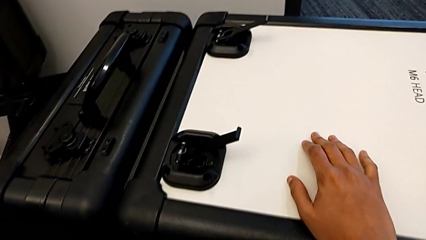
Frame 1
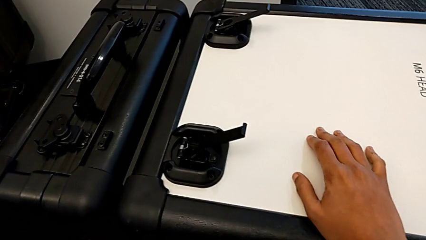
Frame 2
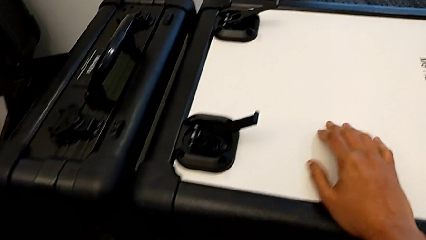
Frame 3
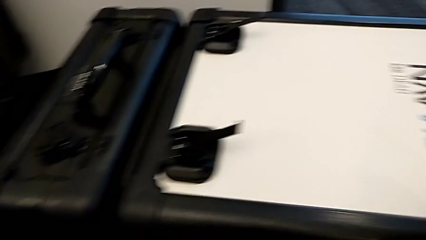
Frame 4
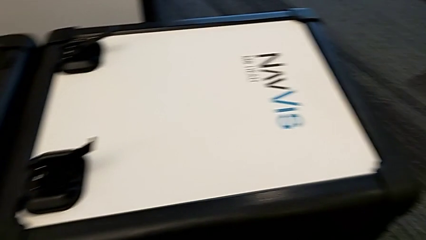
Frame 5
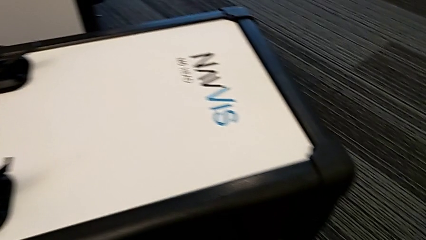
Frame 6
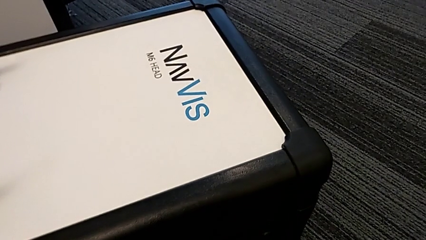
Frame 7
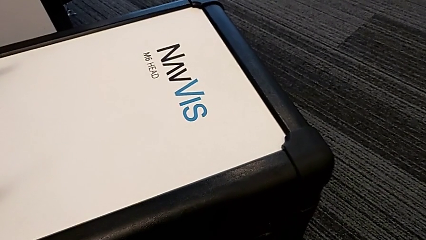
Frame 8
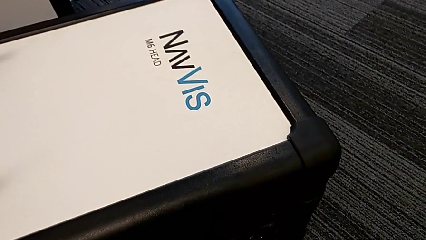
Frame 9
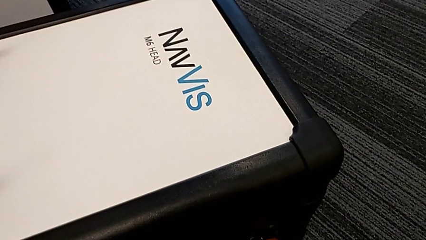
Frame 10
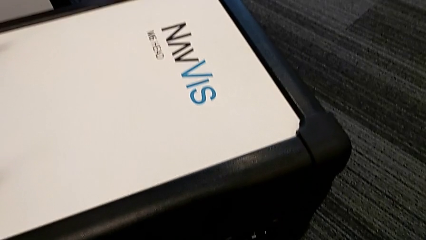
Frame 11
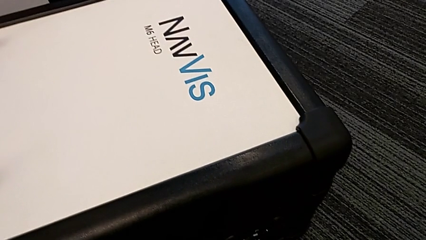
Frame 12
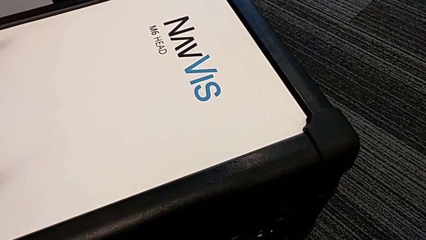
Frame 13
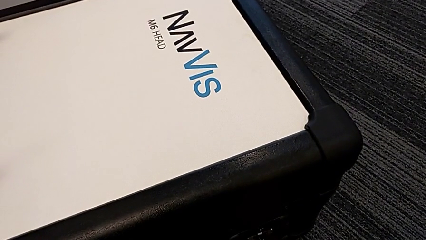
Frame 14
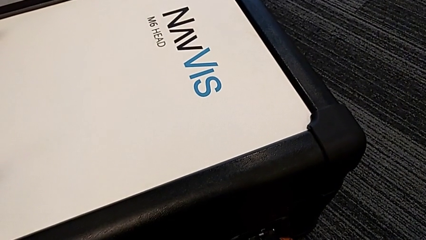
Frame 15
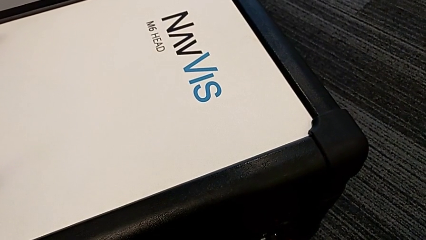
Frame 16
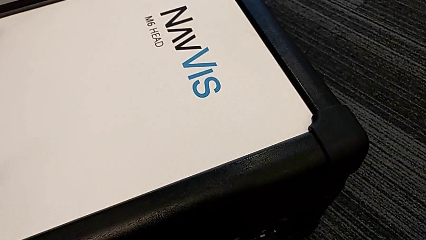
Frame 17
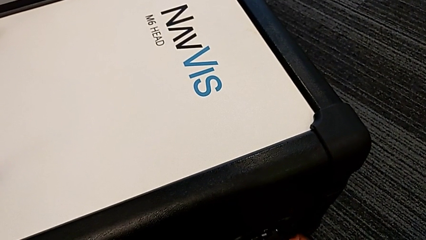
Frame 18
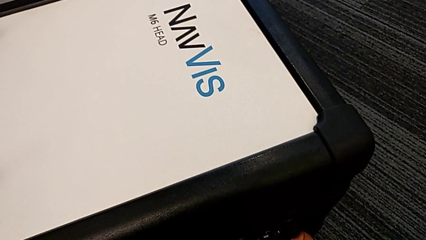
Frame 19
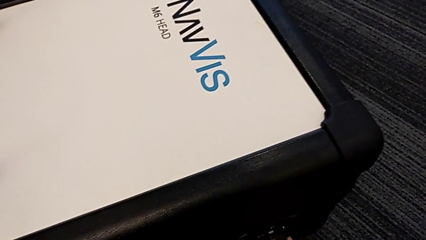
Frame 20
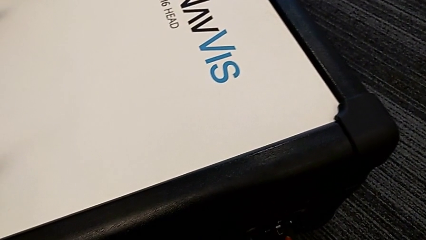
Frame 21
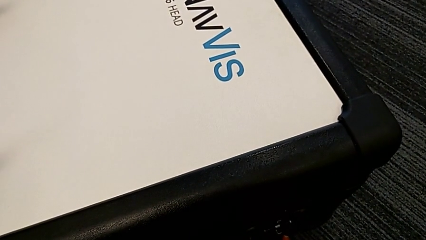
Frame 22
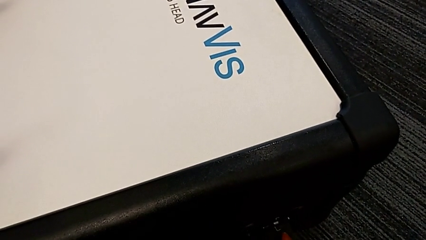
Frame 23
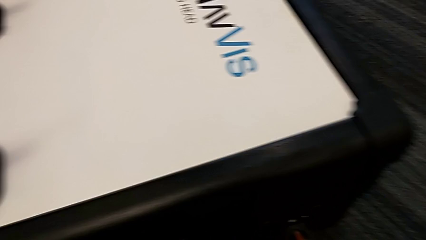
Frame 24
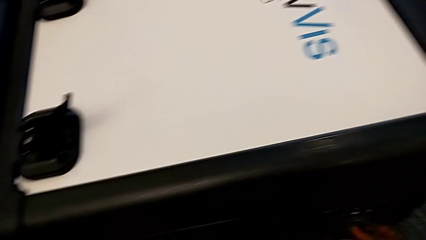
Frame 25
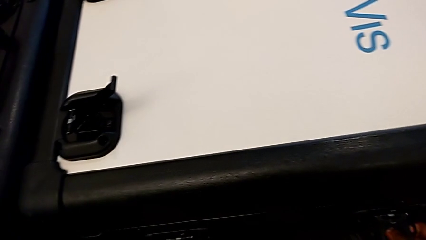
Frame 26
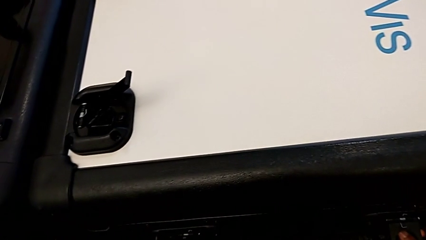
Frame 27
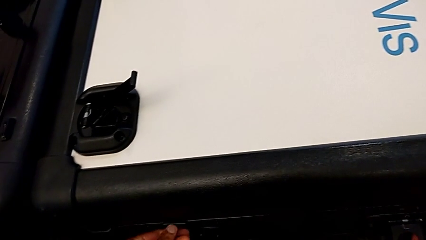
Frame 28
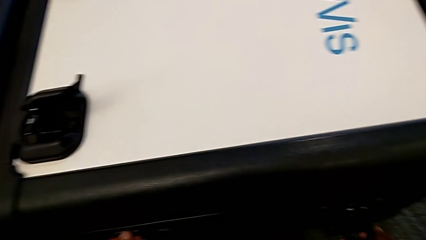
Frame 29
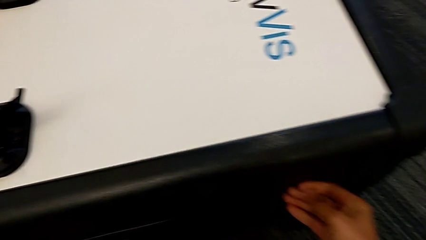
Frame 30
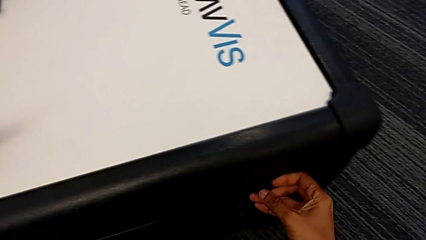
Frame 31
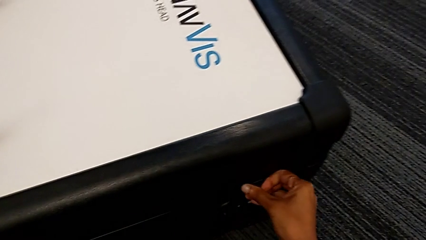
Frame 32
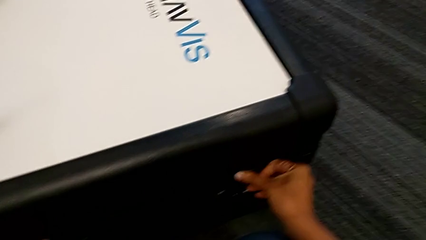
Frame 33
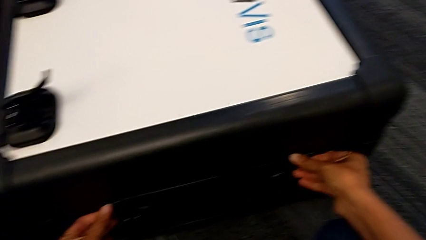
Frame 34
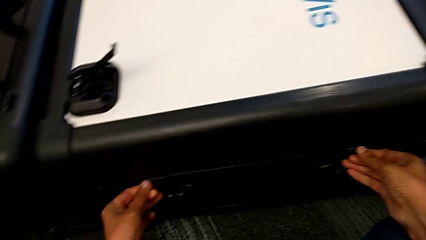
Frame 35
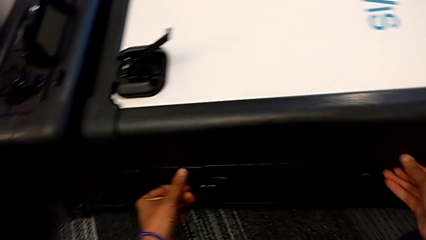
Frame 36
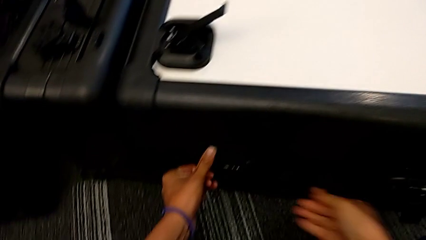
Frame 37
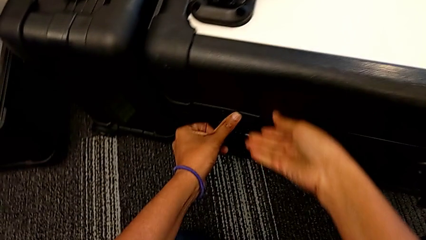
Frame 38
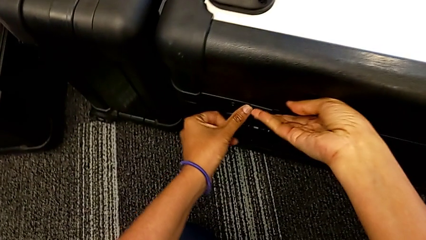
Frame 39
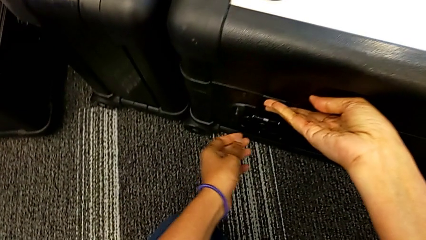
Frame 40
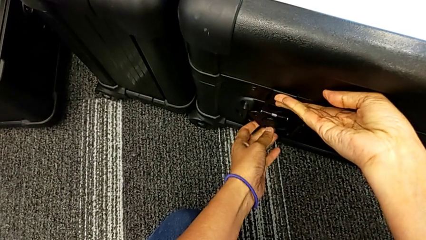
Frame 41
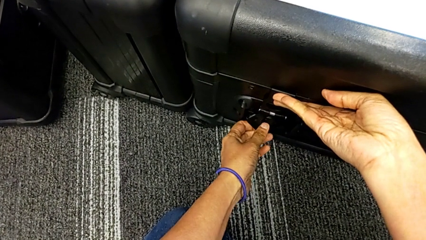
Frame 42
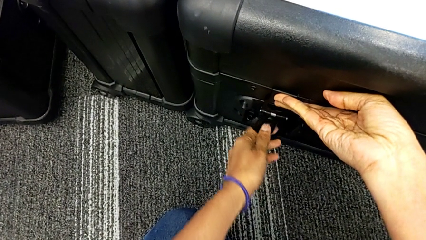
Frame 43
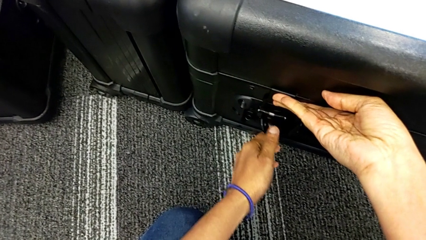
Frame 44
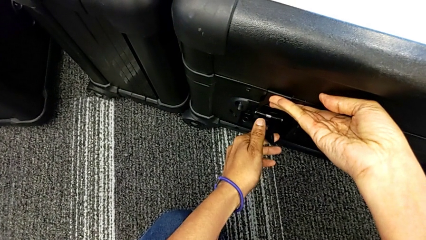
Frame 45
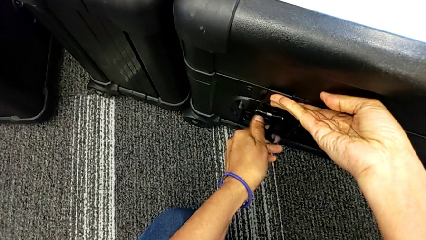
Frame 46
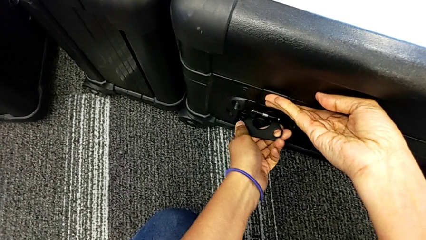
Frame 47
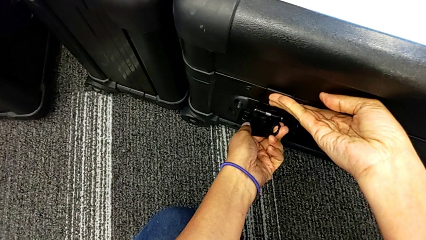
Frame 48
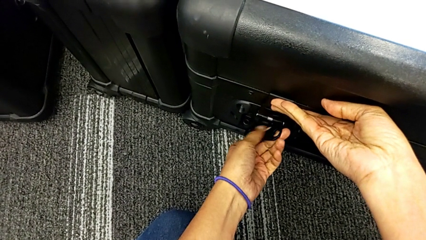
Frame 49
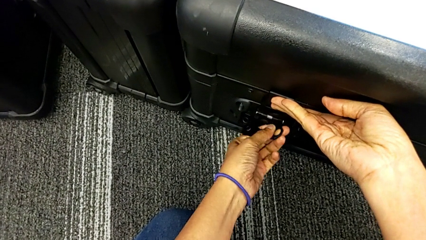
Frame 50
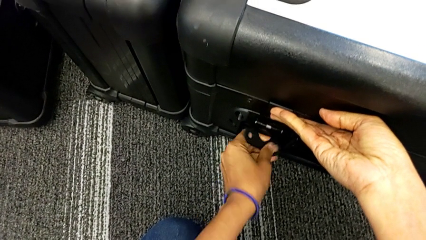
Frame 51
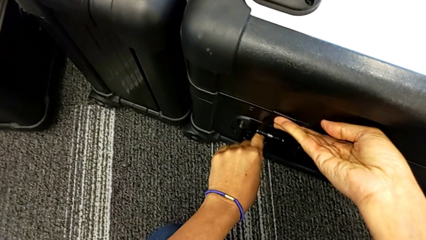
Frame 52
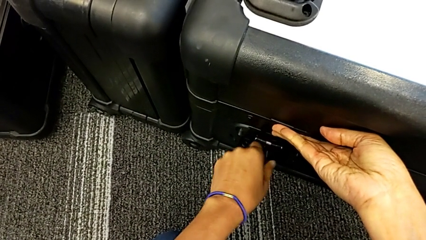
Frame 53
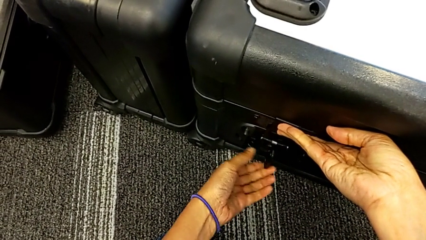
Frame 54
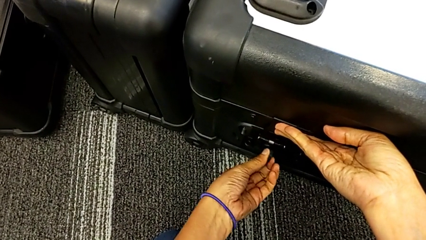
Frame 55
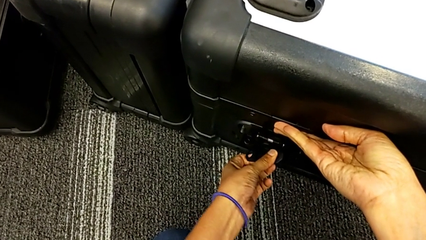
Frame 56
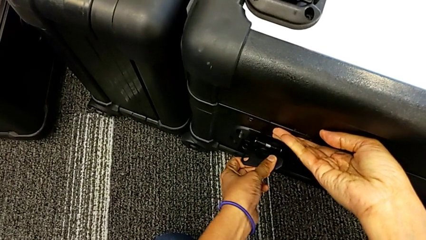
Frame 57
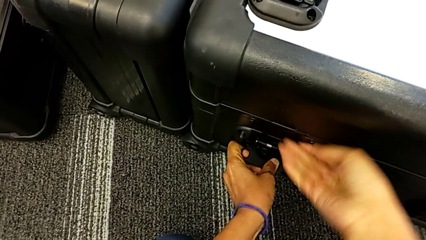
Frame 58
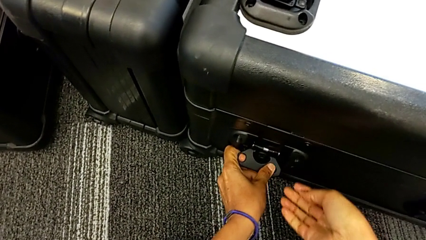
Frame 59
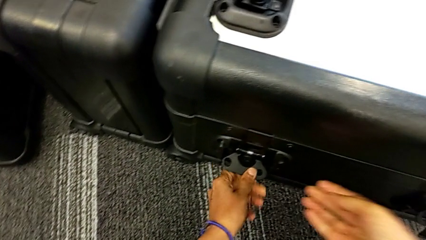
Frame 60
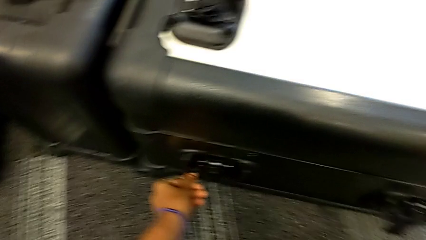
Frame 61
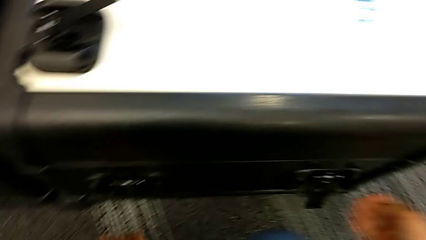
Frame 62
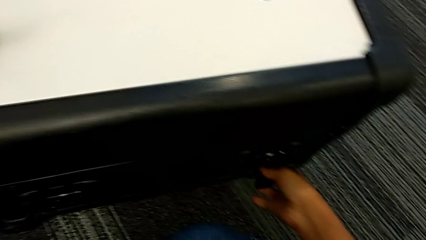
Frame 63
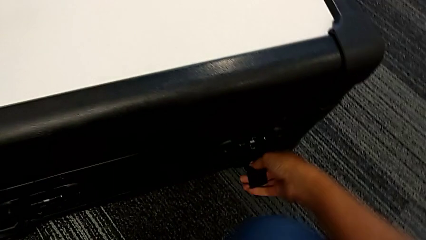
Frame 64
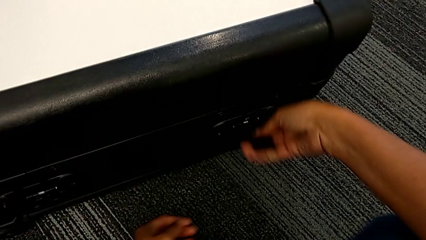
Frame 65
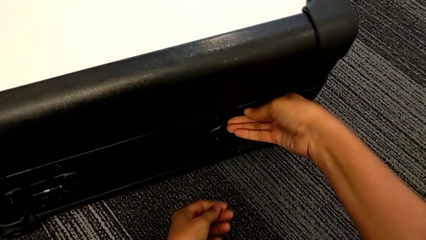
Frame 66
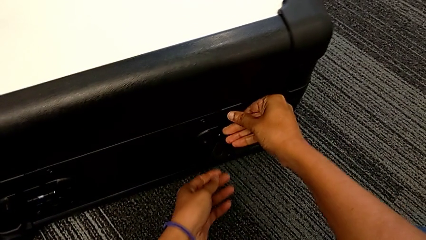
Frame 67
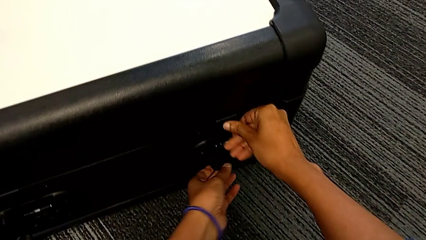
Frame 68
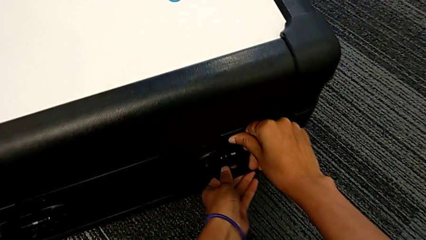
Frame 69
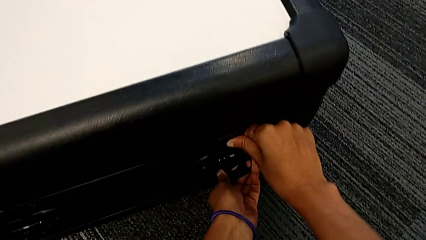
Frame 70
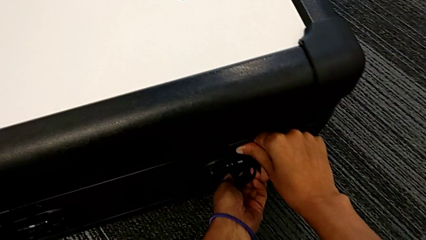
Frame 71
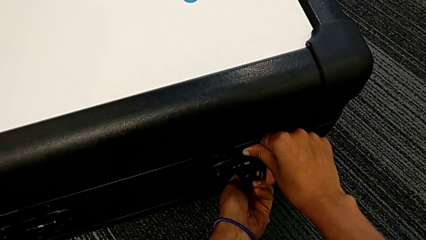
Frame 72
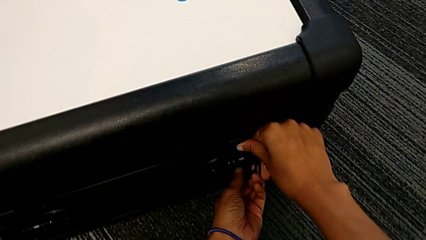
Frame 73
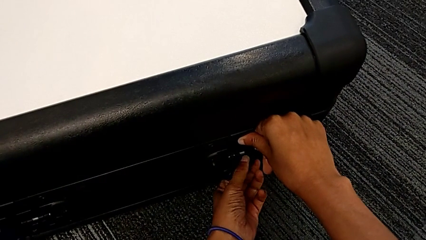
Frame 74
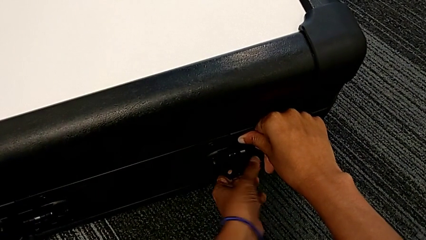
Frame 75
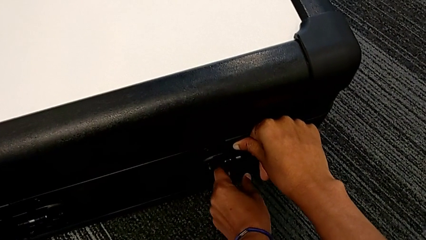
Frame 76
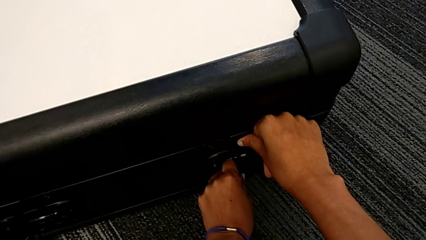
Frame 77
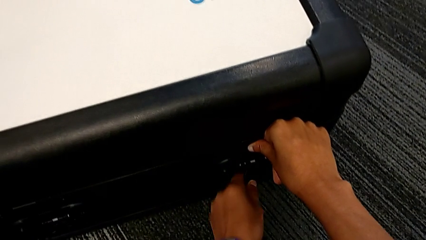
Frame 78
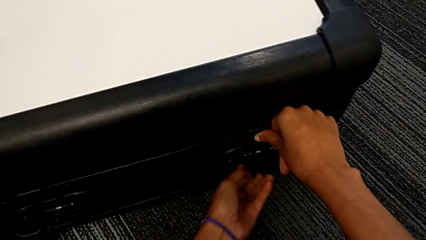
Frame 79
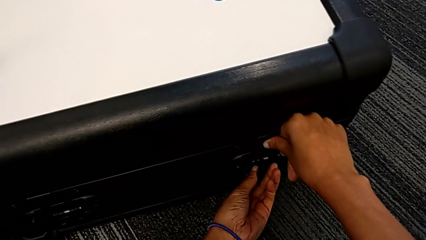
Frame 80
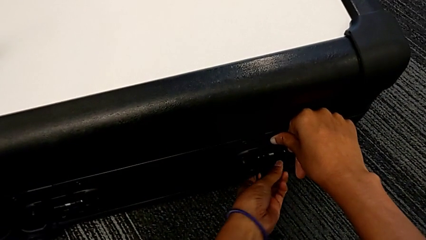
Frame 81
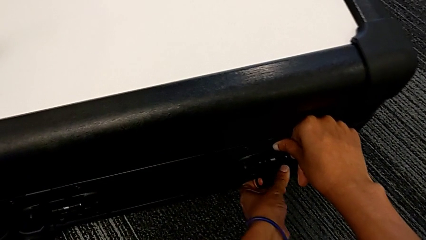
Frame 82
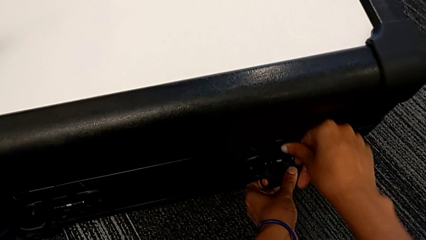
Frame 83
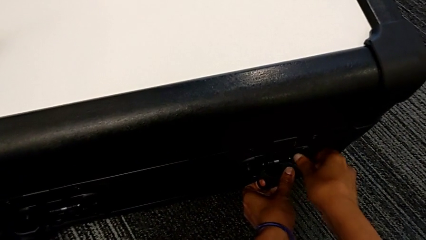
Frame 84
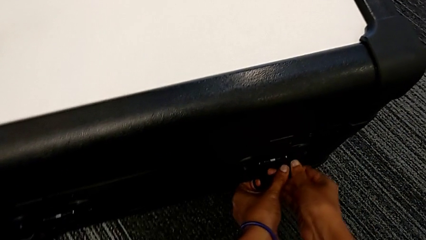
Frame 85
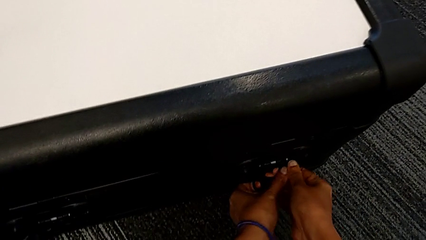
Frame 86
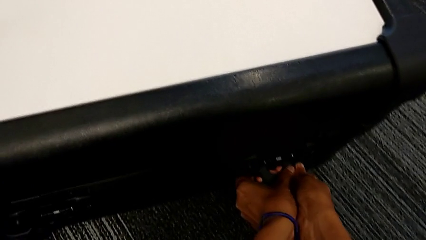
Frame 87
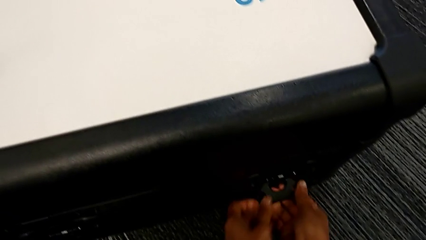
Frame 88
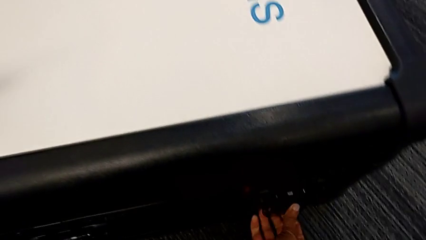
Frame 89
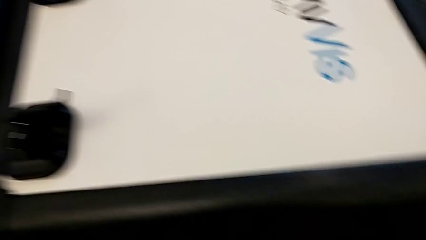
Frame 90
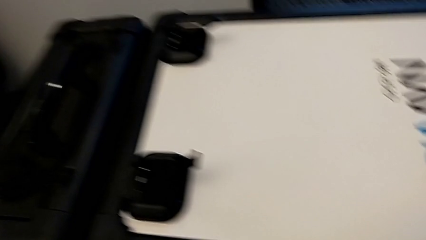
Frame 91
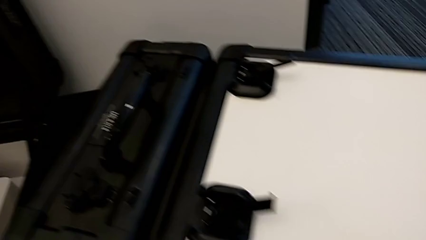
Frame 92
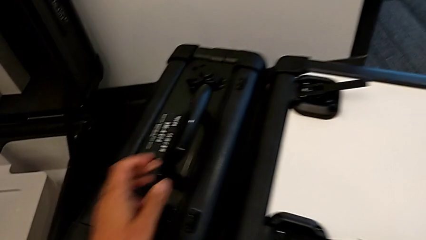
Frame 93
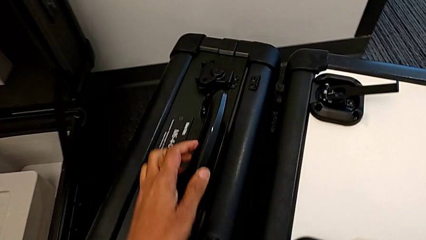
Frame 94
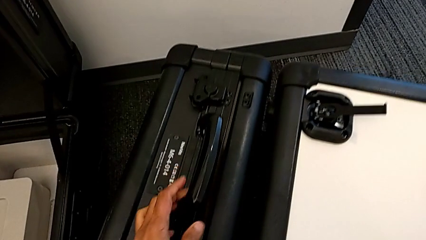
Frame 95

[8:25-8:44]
The camera wearer is disassembling the M6 head from the M6 body. They keep locking the box.
